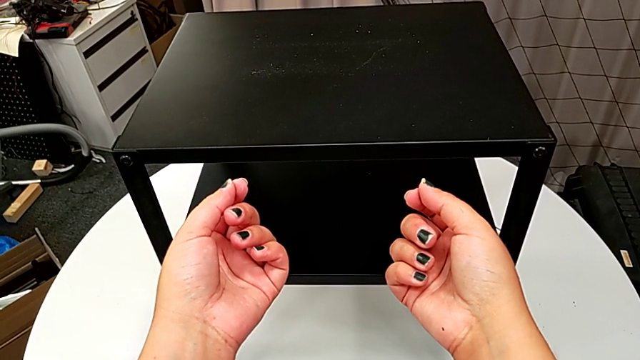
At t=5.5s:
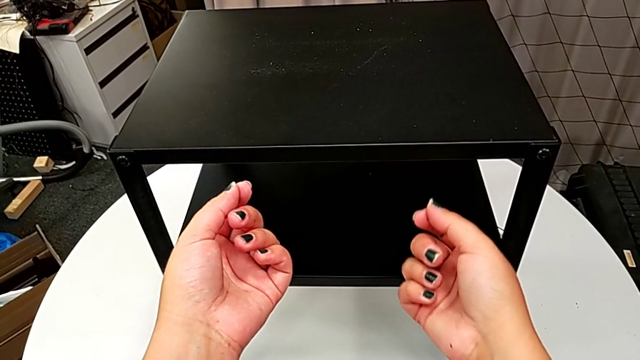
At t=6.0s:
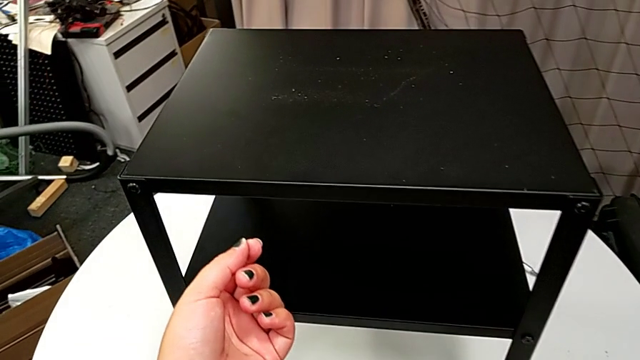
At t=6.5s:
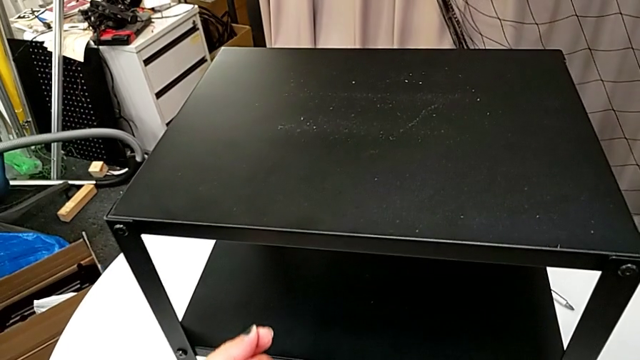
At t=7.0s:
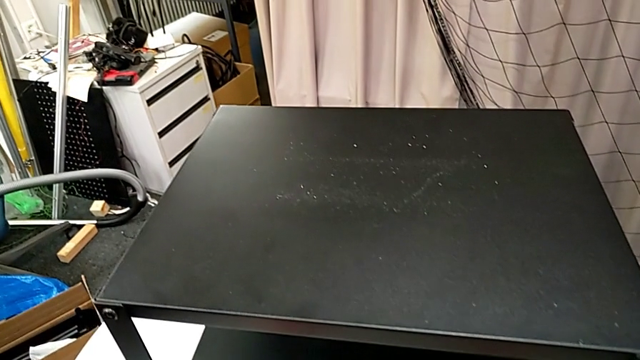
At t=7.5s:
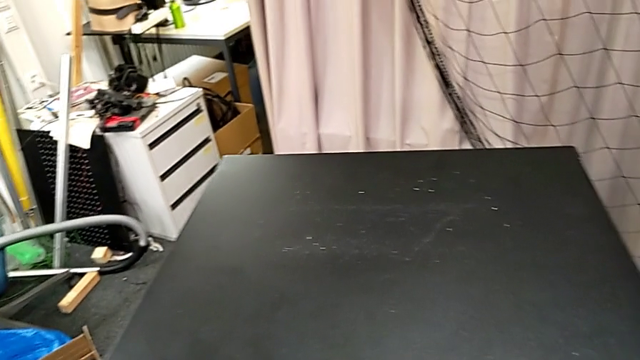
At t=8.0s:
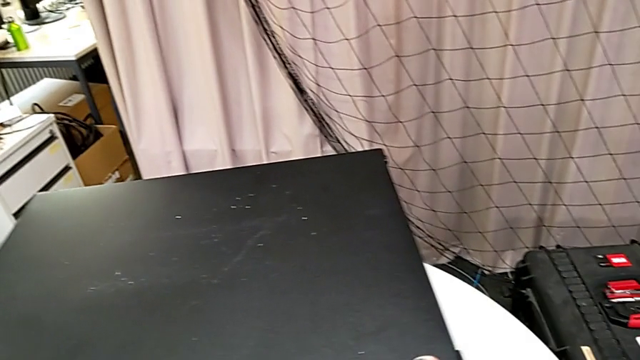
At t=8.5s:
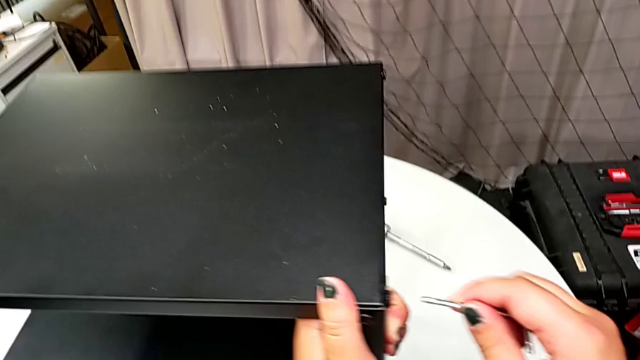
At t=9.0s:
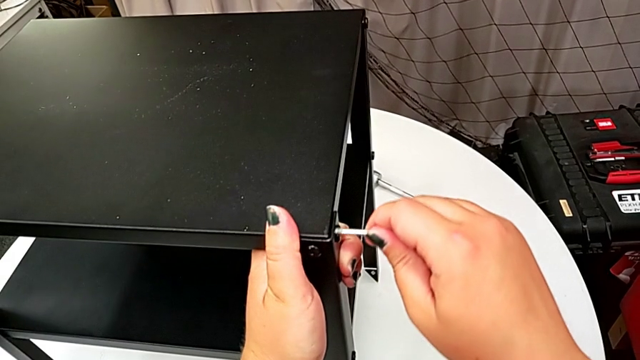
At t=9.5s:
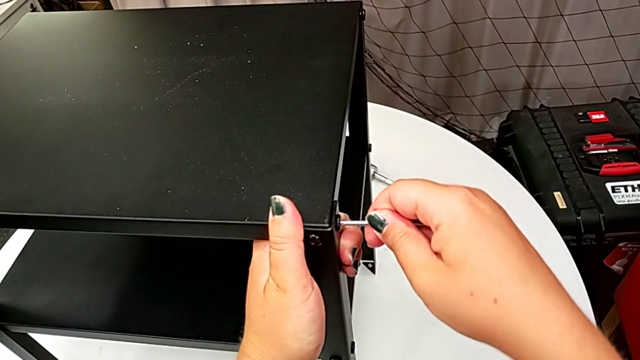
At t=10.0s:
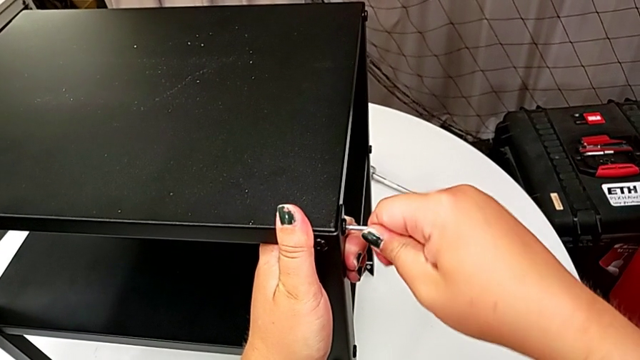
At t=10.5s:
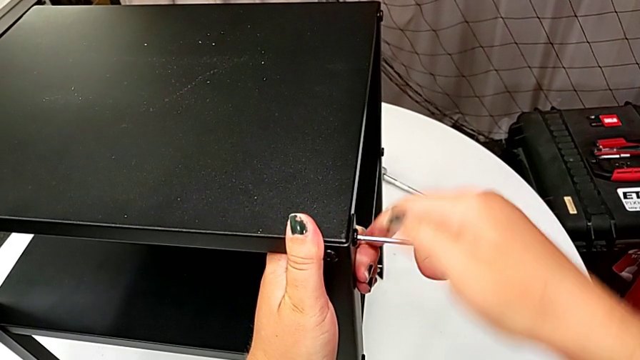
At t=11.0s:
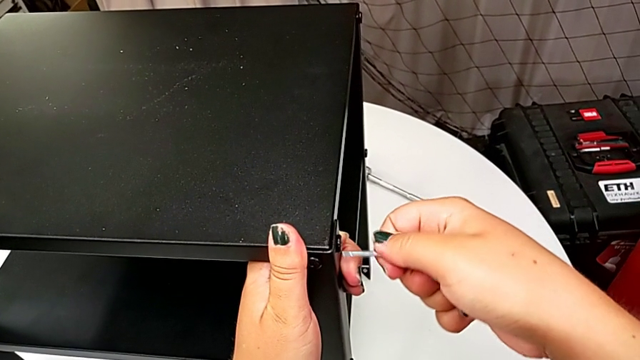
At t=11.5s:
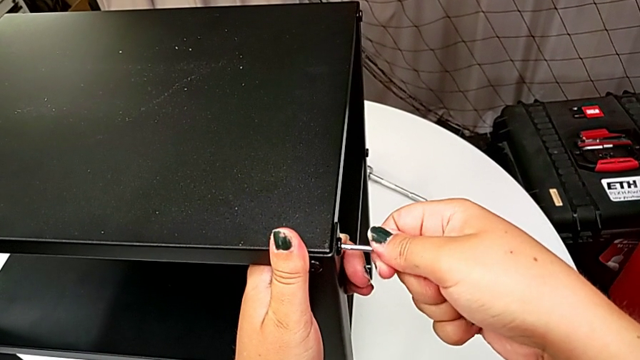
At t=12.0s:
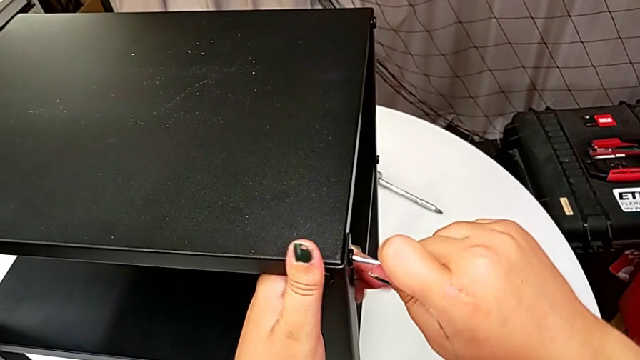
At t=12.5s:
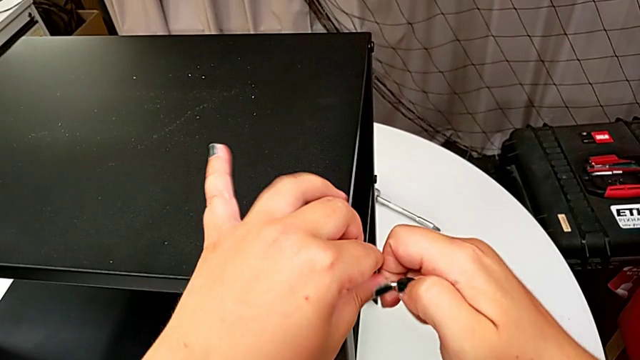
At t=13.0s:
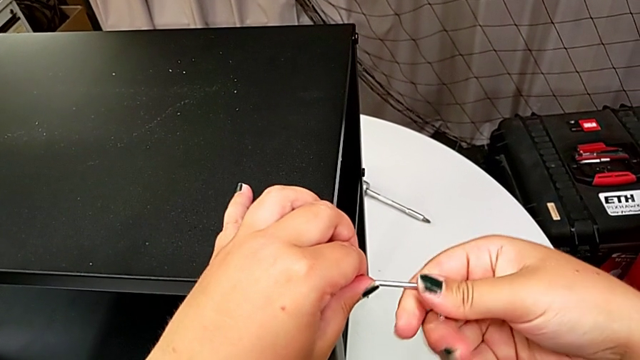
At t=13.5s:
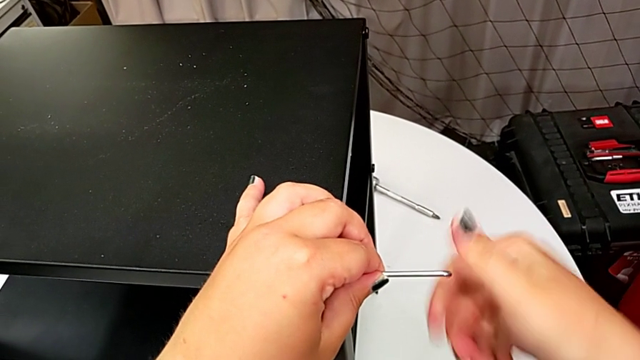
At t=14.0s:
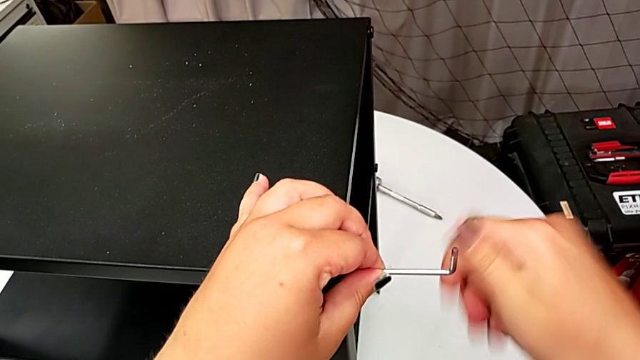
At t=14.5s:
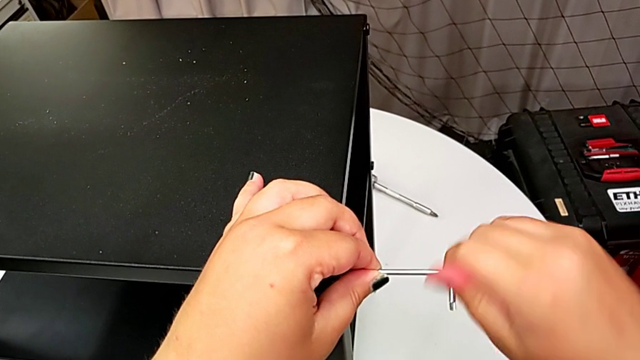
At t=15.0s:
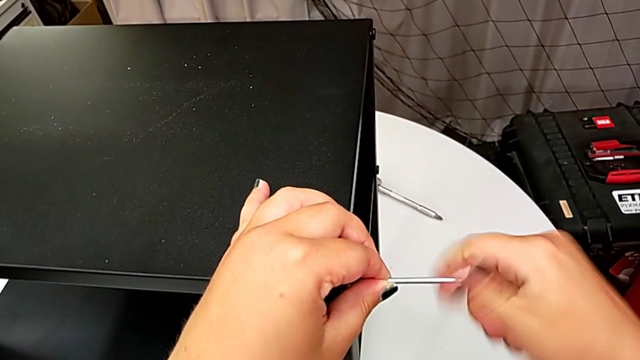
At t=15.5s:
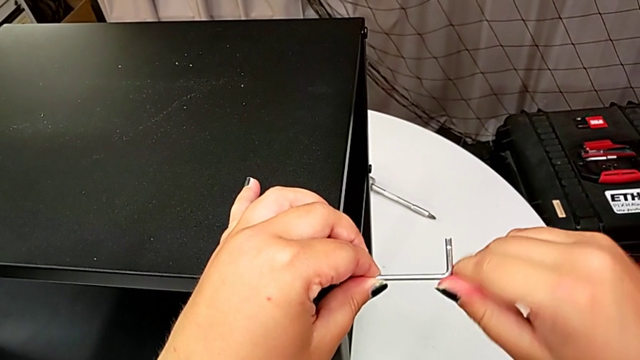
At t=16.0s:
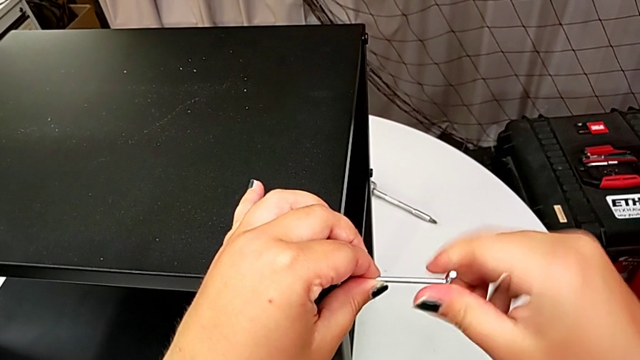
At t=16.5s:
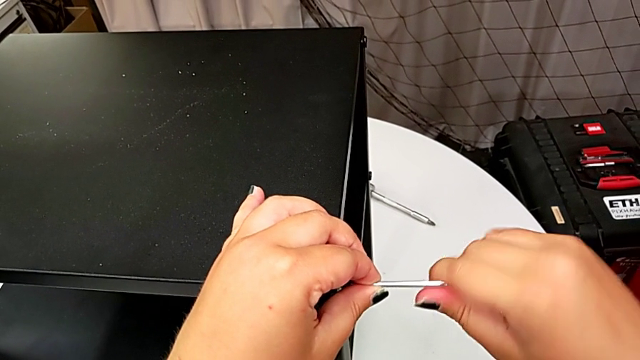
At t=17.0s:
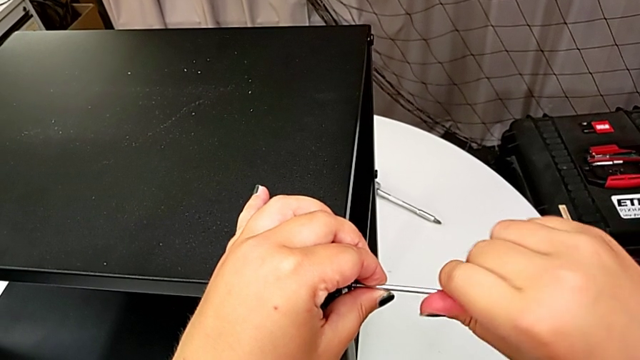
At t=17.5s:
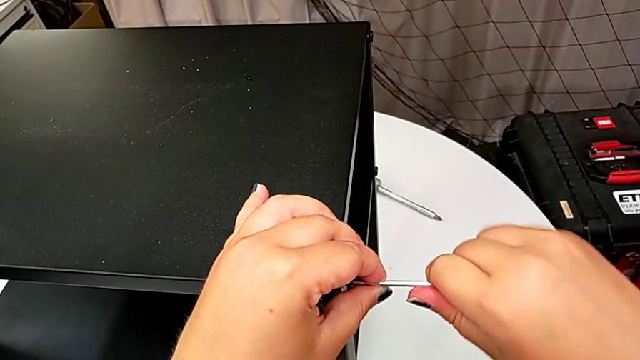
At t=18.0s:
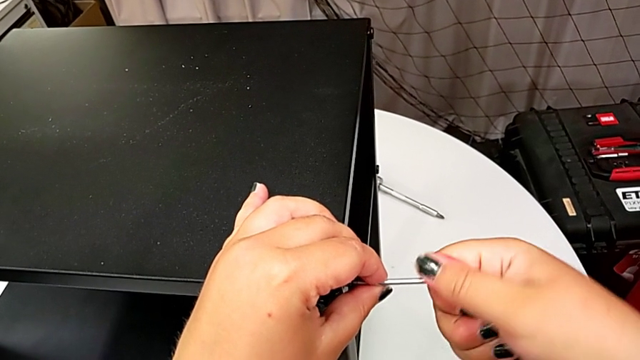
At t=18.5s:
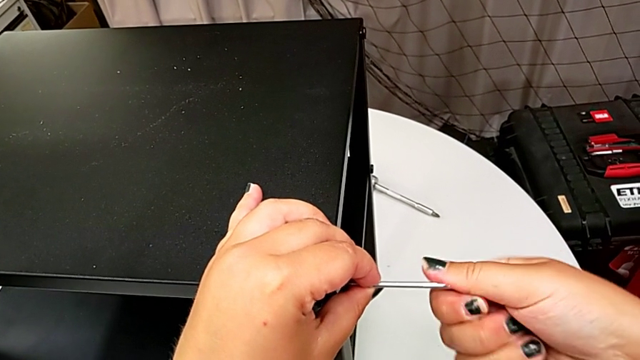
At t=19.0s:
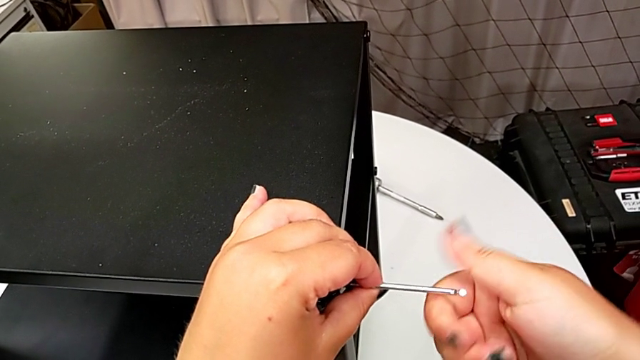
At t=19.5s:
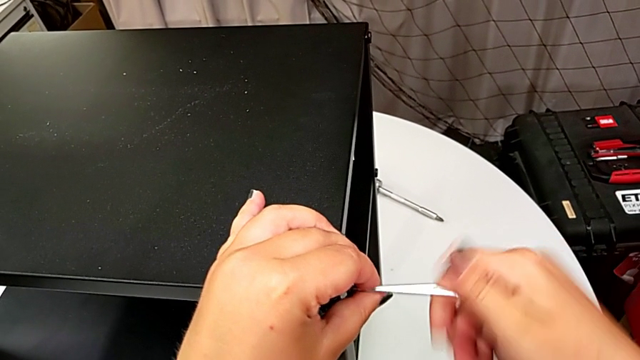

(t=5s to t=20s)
The camera wearer is disassembling the top shelf. They approach the Allen wrench, grab it, insert it and unscrew the hex socket head.

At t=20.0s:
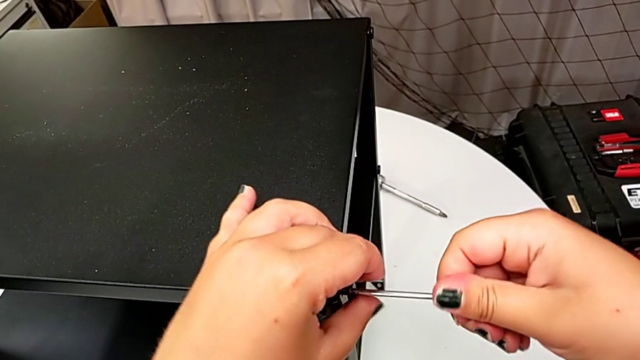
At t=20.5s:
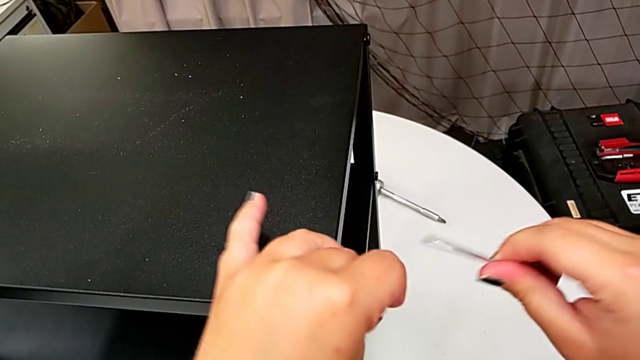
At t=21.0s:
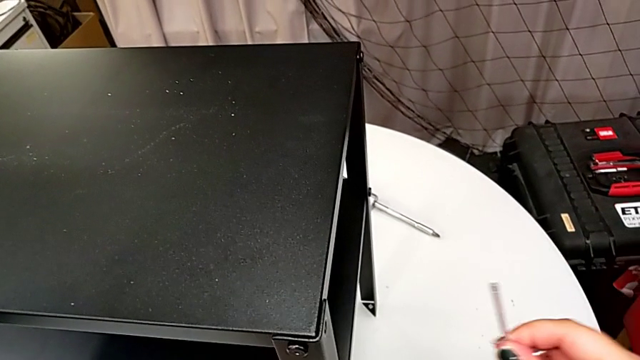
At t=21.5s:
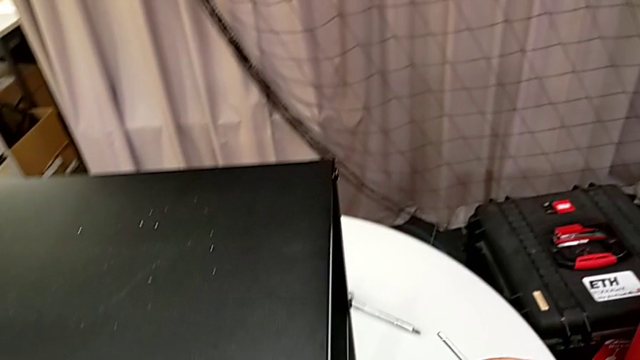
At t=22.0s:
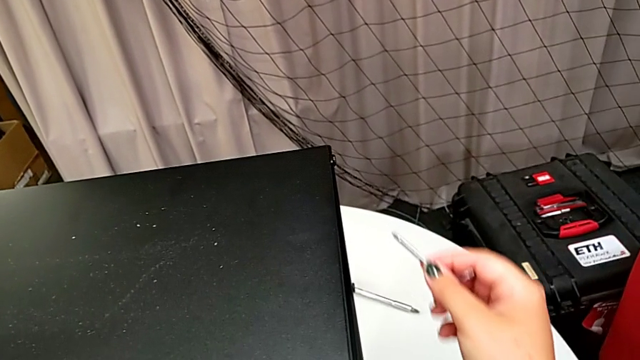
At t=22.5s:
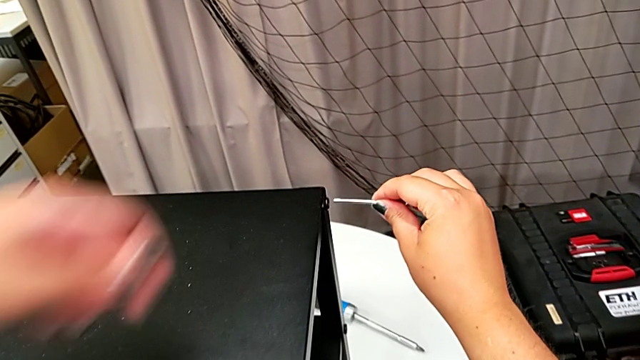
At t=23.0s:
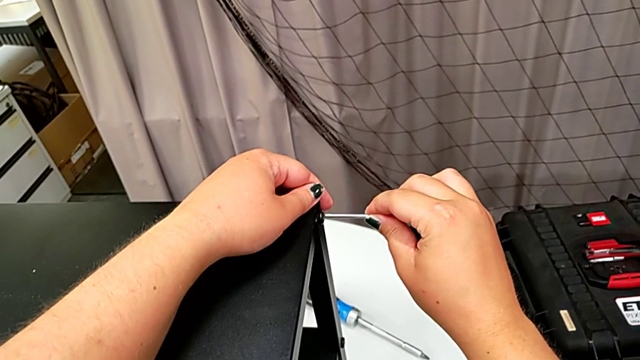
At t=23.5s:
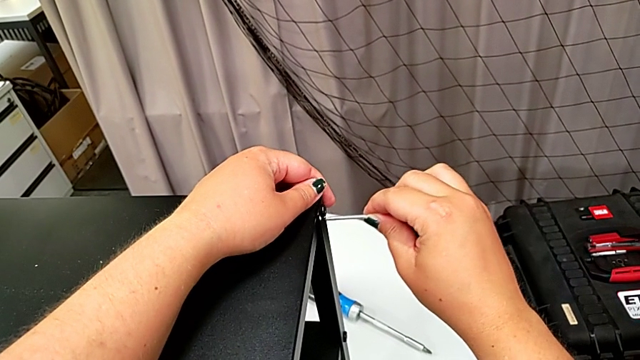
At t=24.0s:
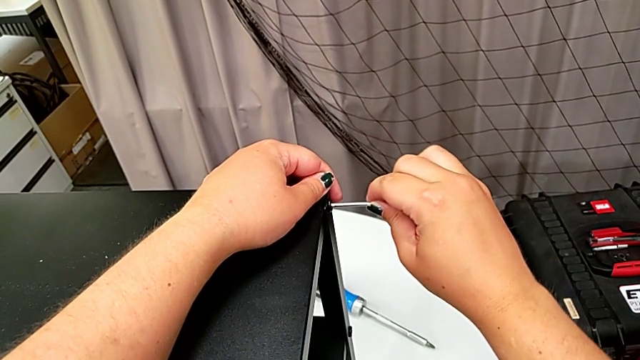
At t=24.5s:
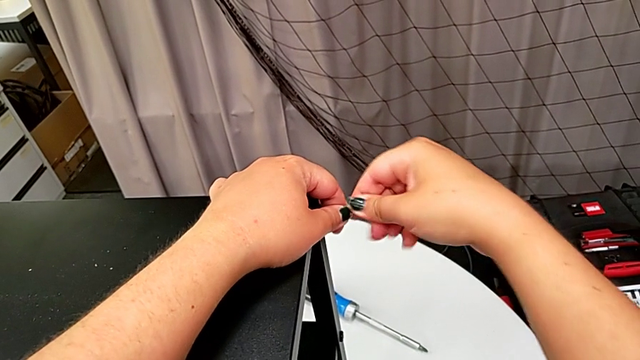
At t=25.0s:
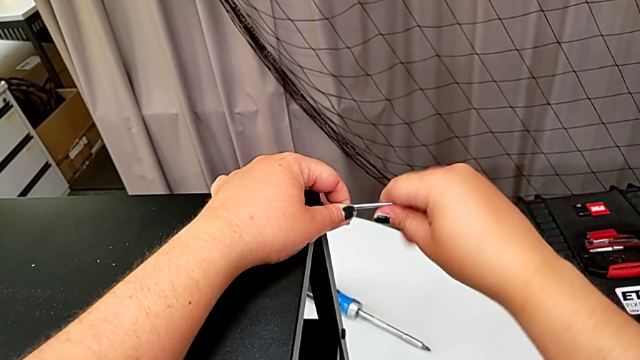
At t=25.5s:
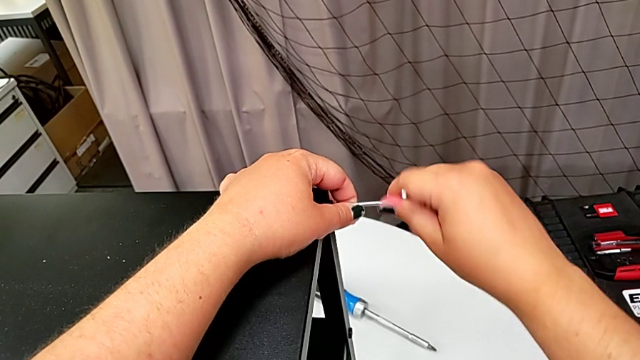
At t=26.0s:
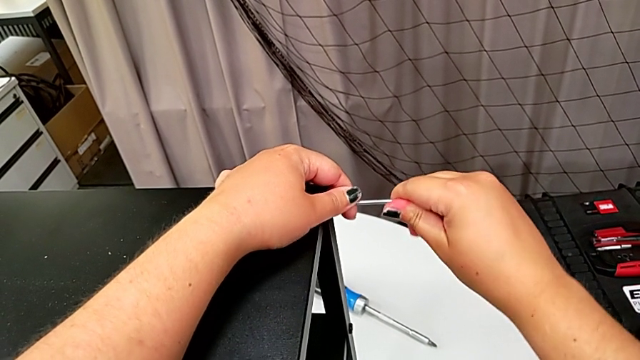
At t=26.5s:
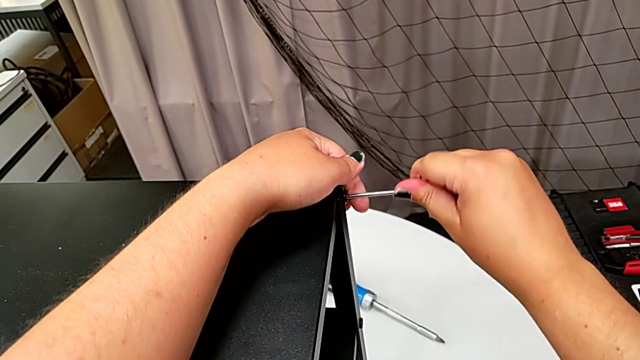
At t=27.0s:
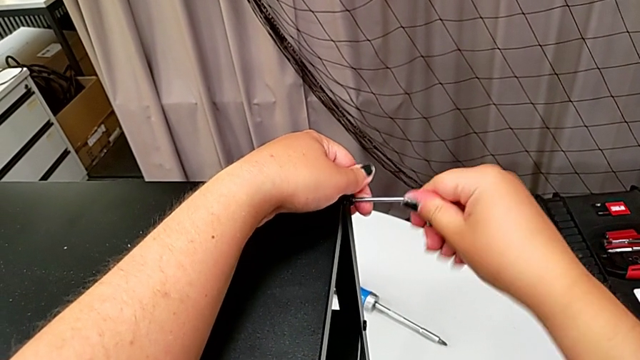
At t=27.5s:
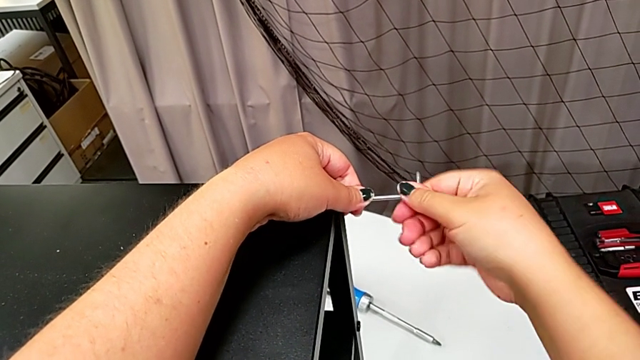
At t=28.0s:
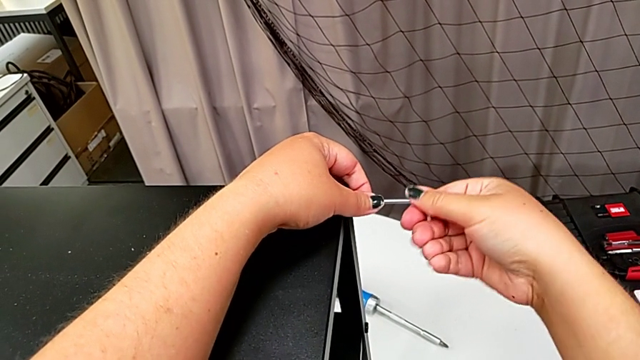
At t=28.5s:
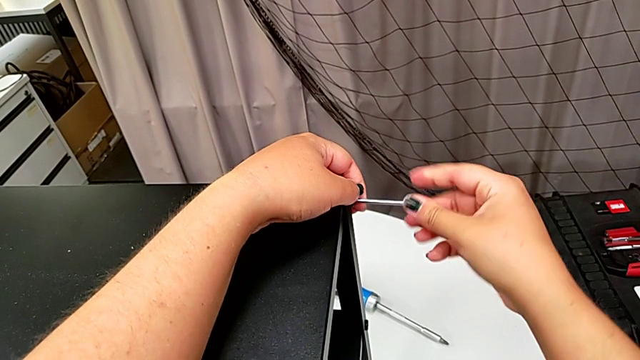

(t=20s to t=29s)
The camera wearer is disassembling the top shelf. They withdraw the Allen wrench, disassemble the hex socket head, place it, approach the hex socket head, insert the Allen wrench and begin to unscrew the hex socket head.
